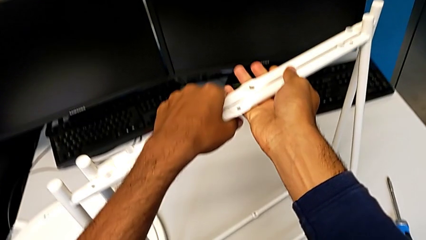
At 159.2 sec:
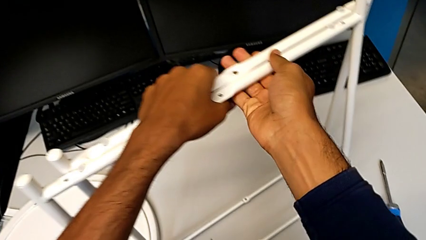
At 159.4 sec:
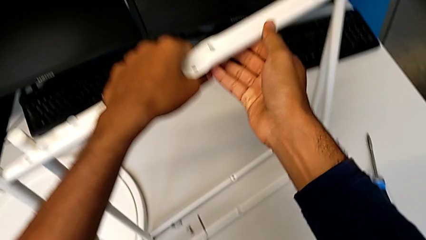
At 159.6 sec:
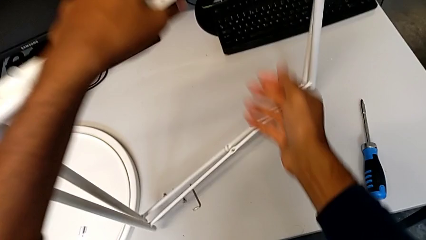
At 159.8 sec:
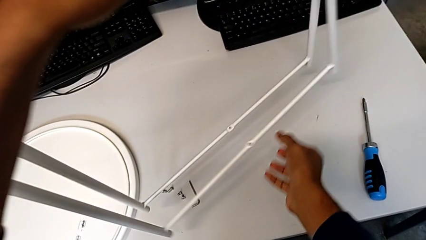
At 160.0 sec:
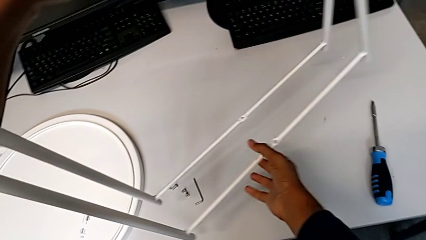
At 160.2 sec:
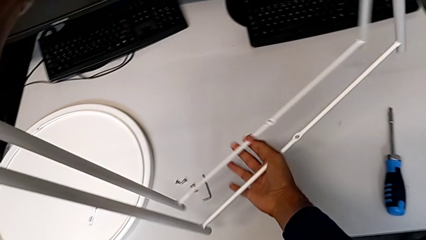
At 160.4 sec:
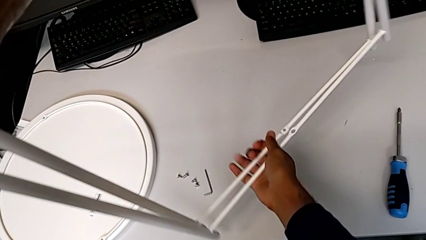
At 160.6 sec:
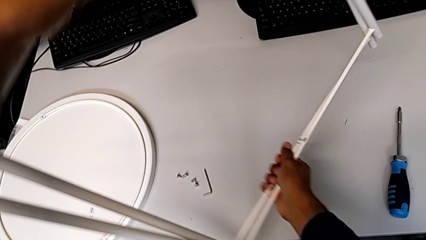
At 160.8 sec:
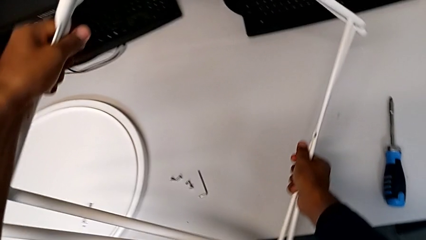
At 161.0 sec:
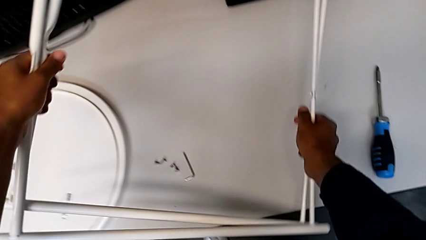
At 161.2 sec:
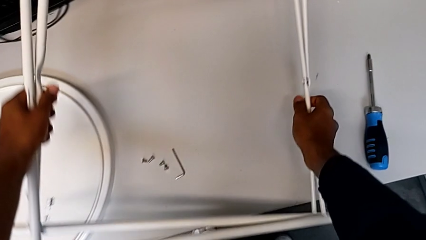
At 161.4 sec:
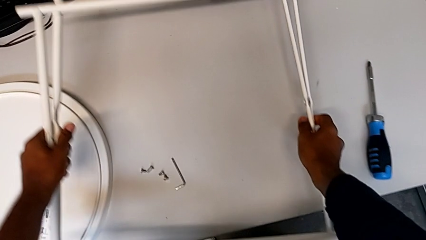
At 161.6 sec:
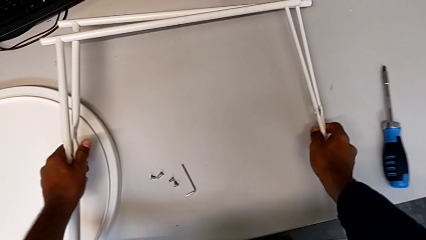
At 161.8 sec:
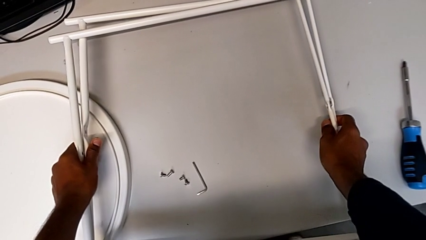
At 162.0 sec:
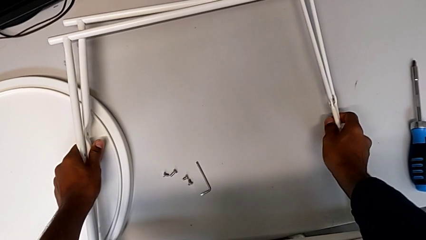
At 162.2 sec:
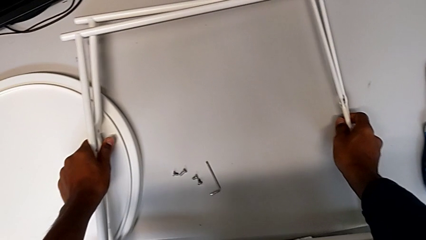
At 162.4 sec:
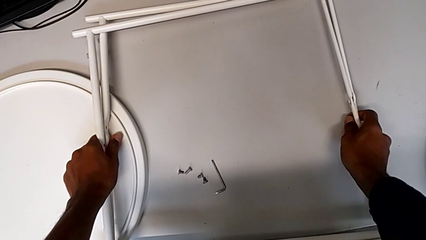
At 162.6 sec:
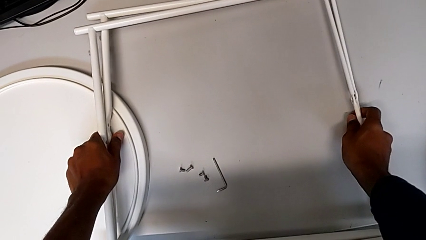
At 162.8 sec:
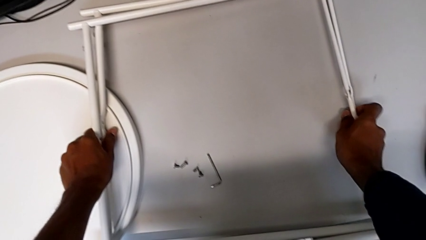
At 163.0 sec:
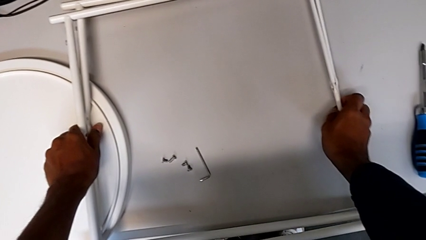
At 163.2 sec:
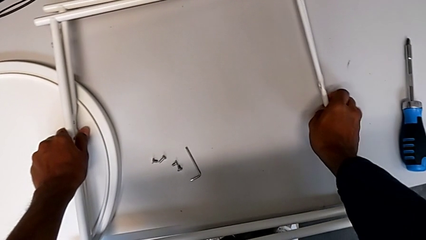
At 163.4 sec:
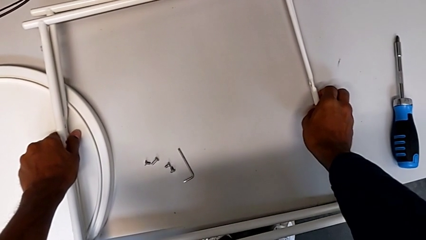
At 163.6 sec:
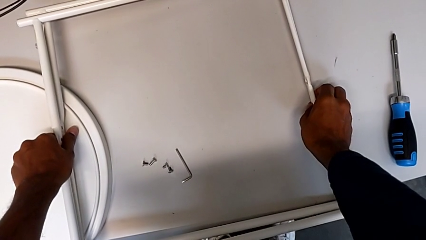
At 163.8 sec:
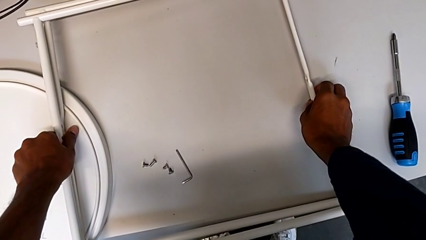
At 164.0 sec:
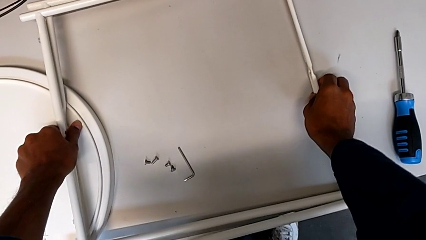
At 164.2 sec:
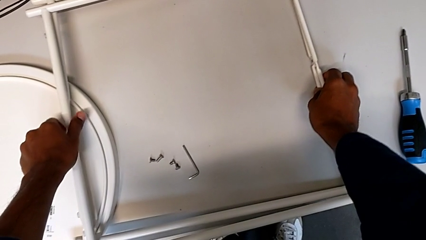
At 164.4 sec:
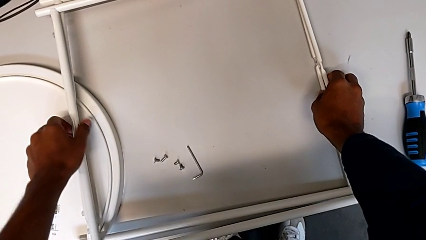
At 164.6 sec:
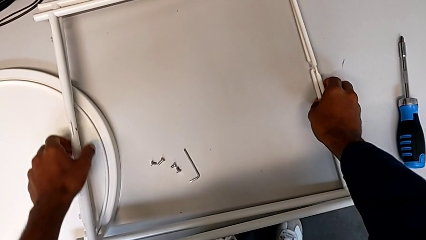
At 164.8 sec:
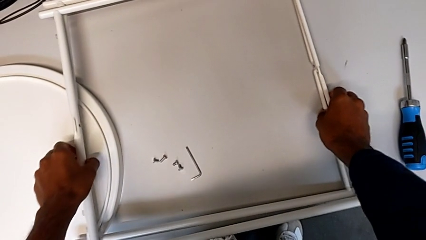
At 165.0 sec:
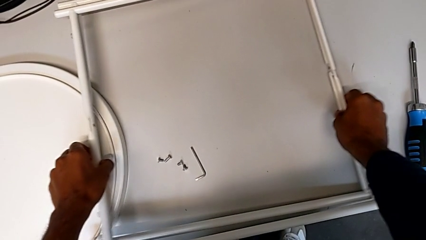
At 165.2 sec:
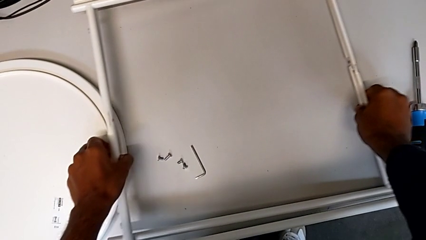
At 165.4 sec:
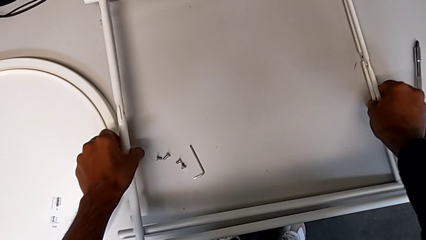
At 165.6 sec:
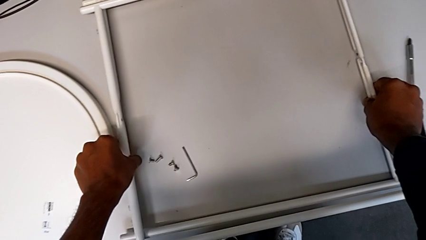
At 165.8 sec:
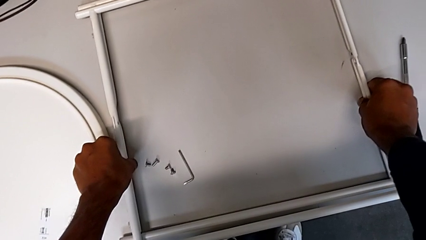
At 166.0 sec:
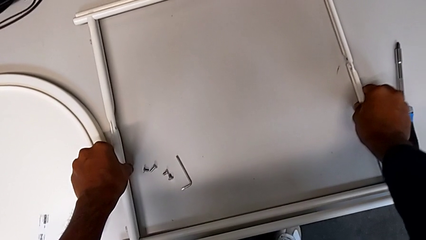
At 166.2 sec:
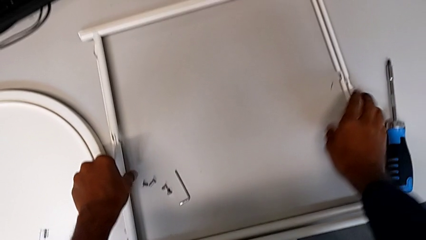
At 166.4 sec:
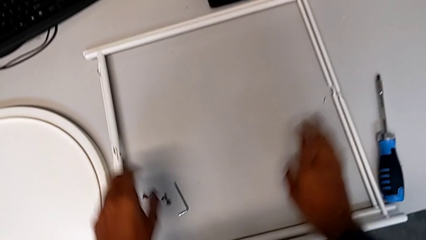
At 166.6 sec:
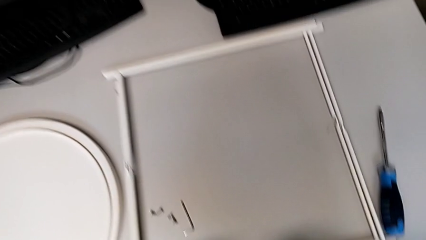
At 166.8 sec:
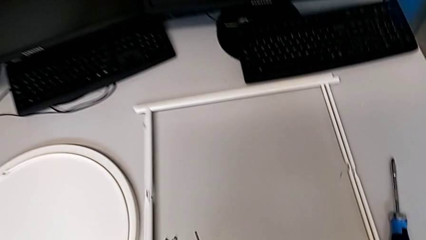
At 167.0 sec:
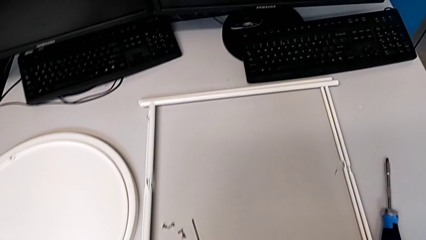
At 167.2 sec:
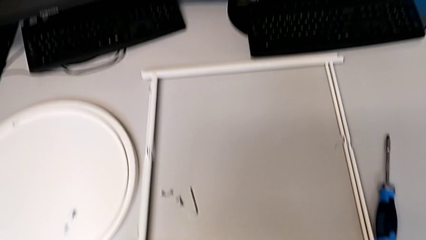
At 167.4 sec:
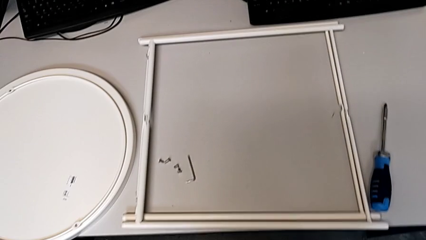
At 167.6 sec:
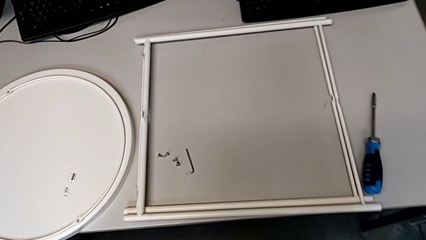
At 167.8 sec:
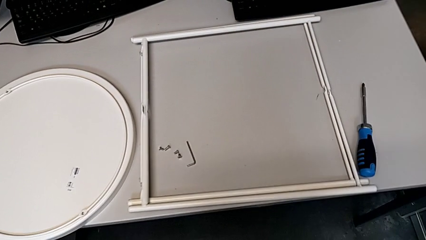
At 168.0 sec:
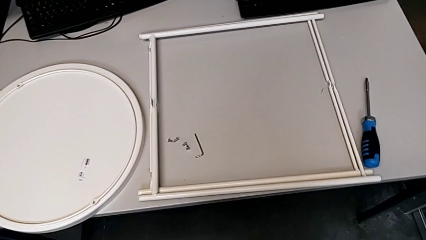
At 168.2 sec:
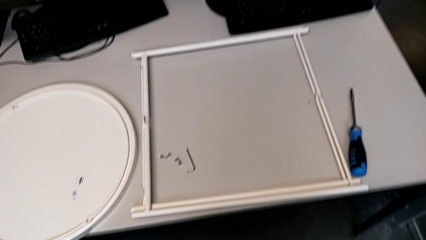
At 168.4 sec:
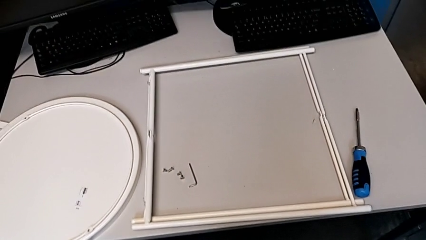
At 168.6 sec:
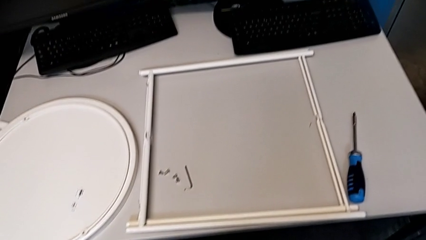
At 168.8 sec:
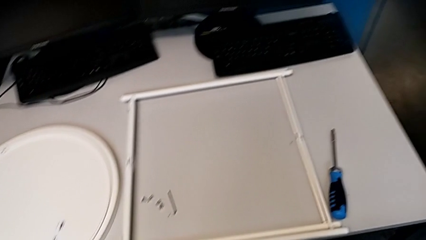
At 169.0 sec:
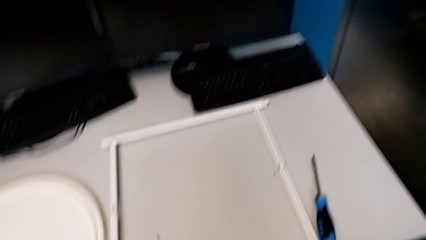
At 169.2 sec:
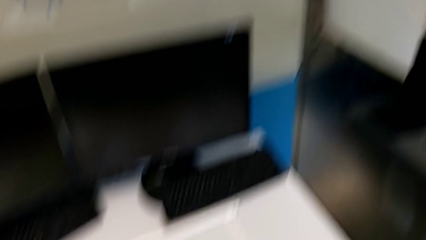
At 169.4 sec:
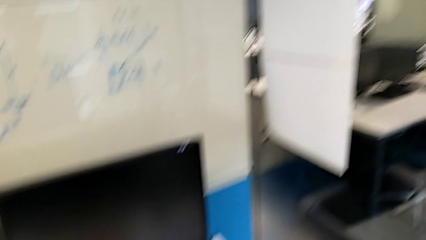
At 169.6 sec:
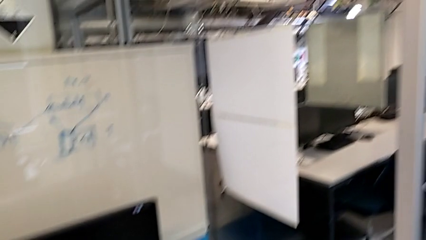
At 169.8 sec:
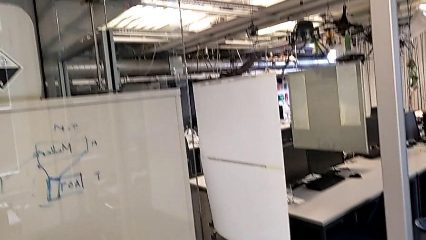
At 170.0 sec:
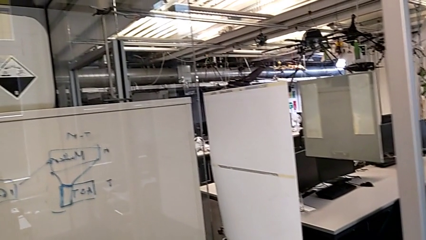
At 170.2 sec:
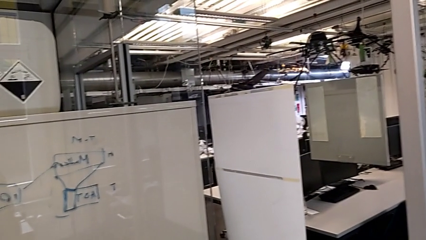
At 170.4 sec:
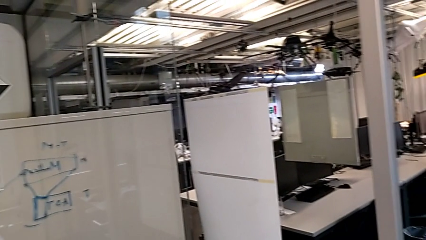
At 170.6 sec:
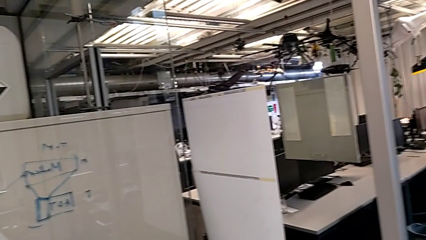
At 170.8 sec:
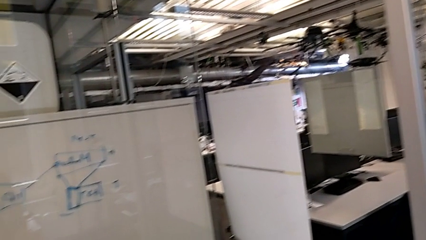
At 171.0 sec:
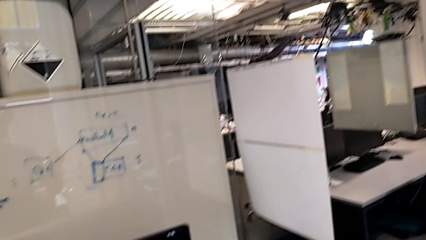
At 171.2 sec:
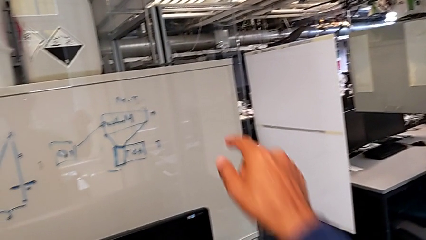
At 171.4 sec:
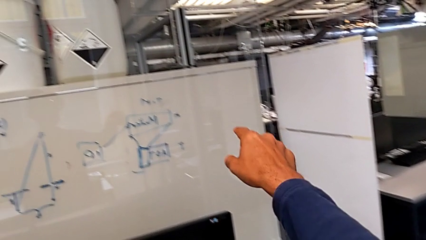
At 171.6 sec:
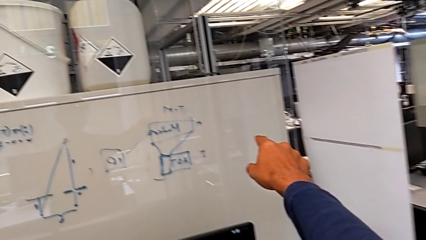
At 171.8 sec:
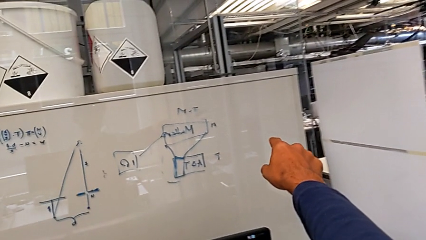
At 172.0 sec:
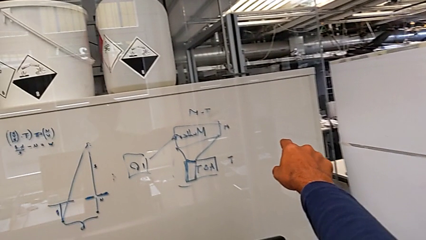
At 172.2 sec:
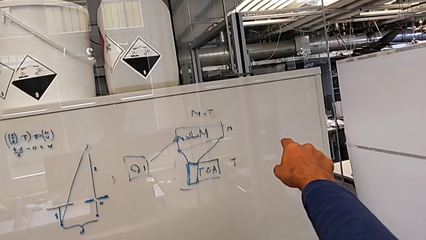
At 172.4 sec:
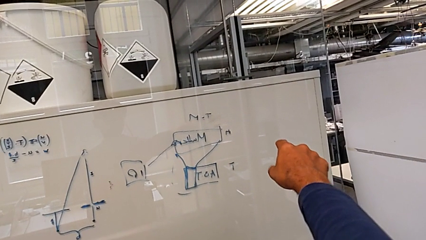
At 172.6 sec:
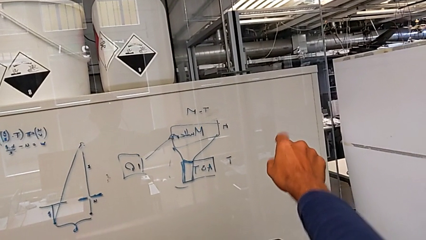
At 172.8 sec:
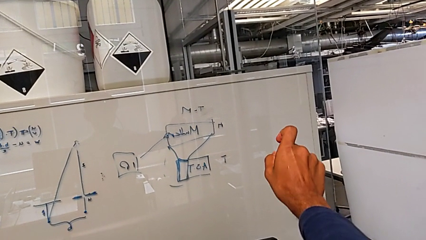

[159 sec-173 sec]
The camera wearer is disassembling the legs. They keep placing the leg and slide it.
